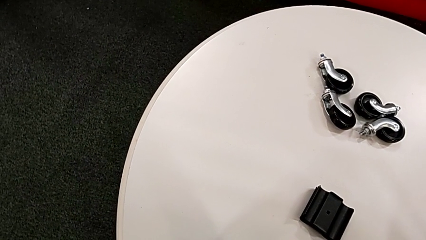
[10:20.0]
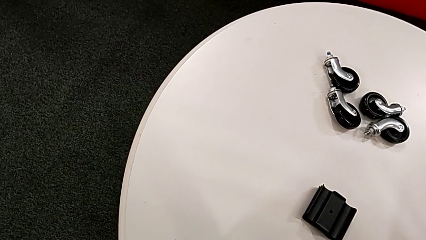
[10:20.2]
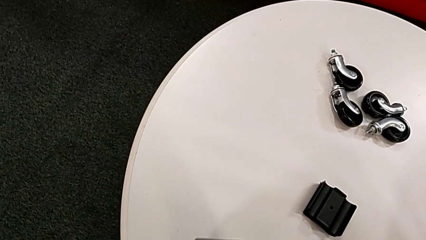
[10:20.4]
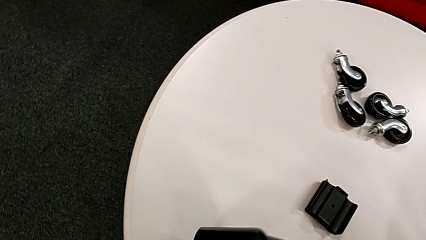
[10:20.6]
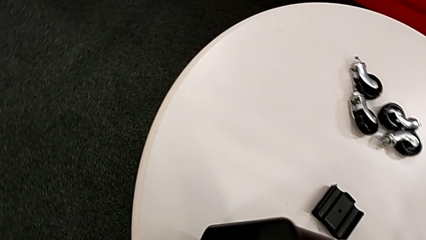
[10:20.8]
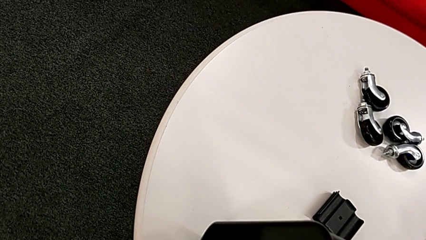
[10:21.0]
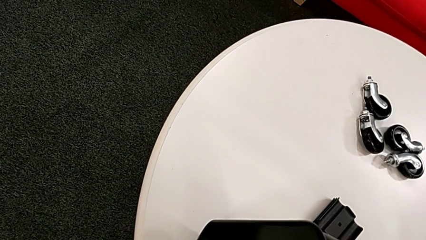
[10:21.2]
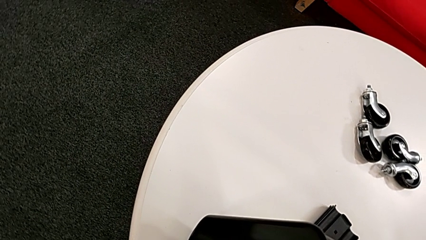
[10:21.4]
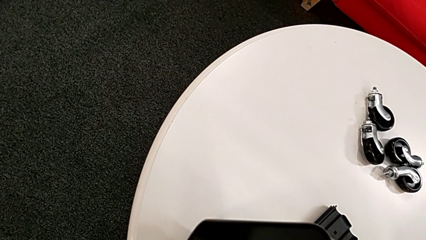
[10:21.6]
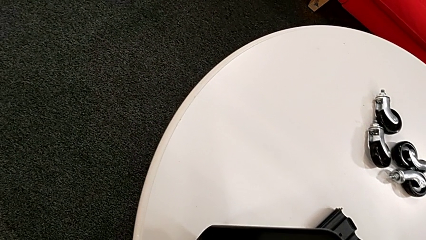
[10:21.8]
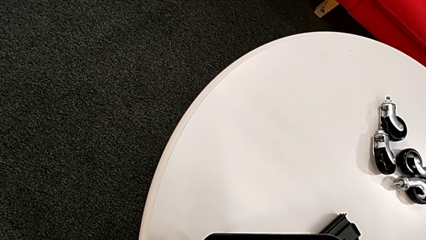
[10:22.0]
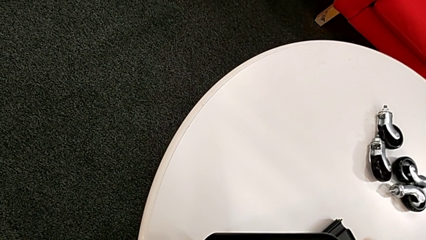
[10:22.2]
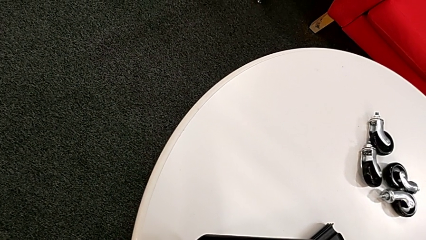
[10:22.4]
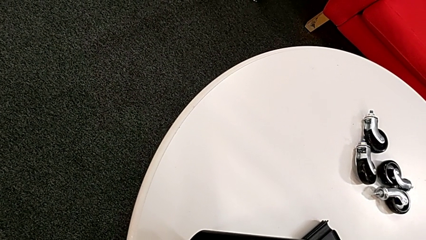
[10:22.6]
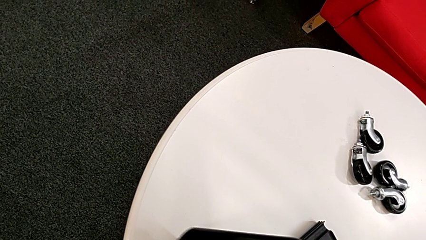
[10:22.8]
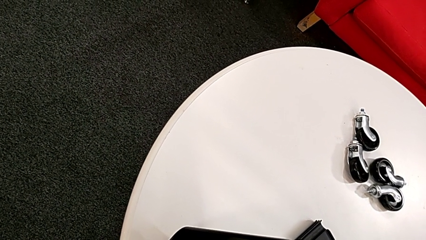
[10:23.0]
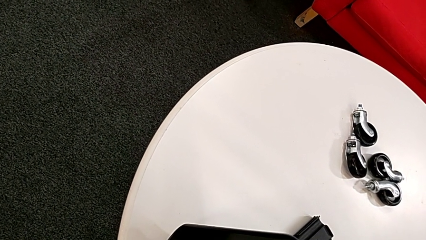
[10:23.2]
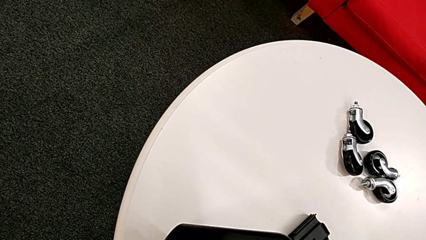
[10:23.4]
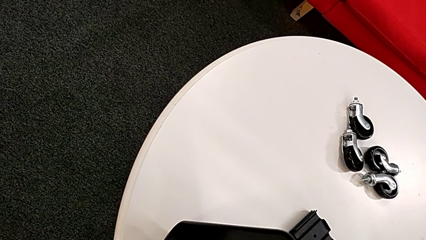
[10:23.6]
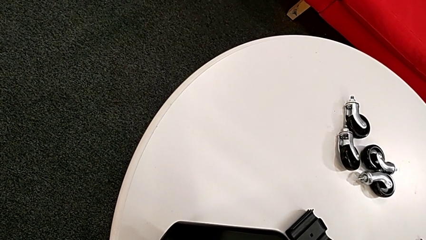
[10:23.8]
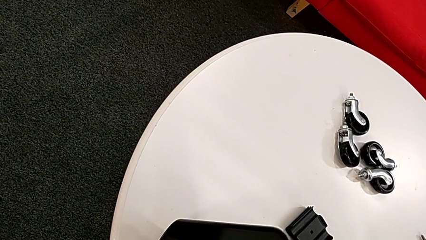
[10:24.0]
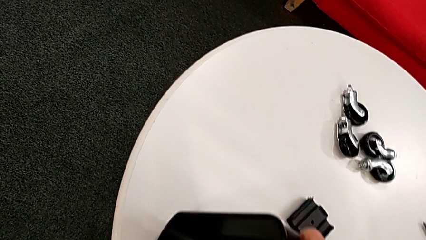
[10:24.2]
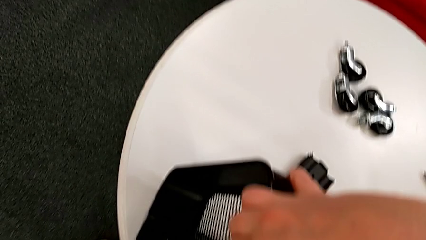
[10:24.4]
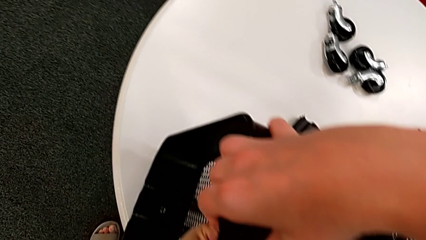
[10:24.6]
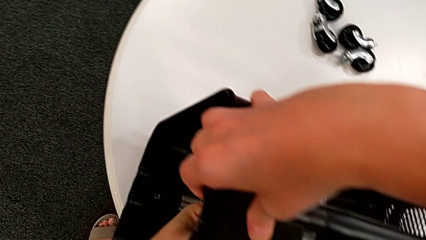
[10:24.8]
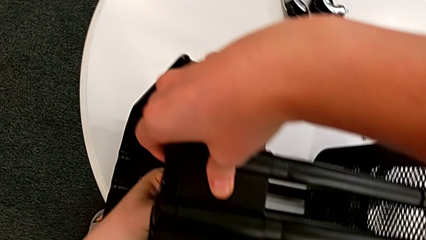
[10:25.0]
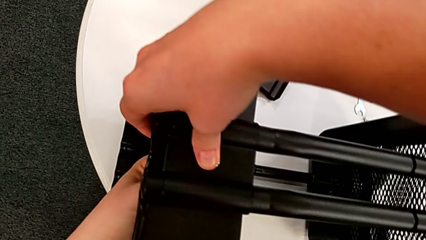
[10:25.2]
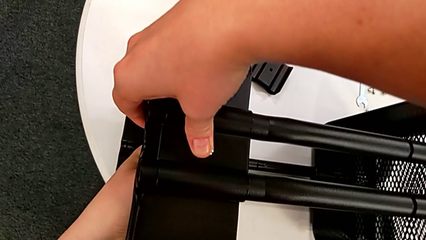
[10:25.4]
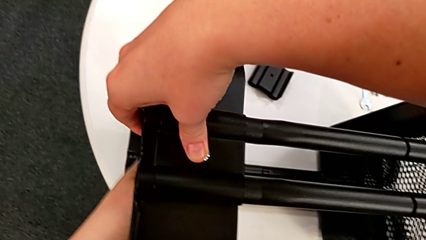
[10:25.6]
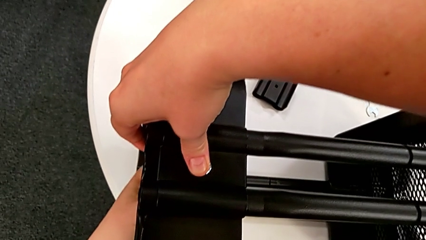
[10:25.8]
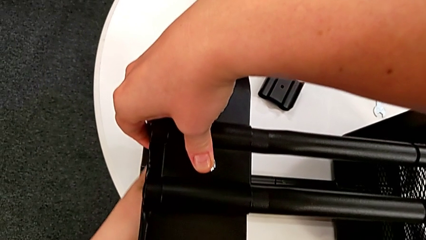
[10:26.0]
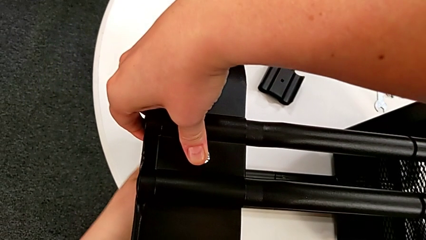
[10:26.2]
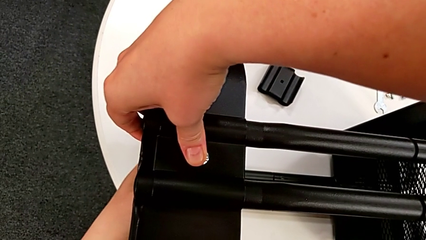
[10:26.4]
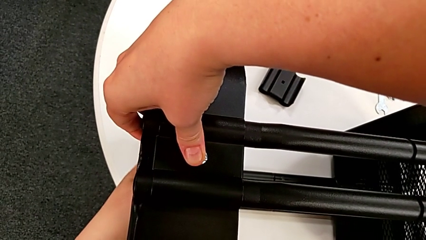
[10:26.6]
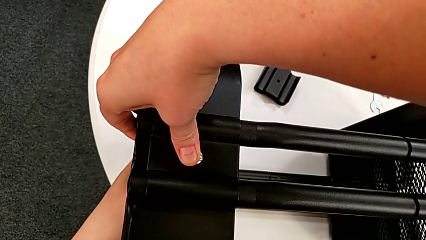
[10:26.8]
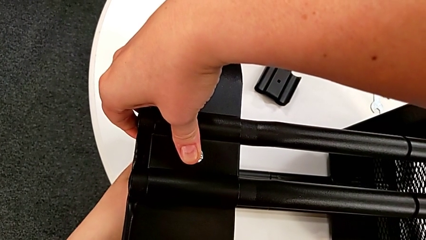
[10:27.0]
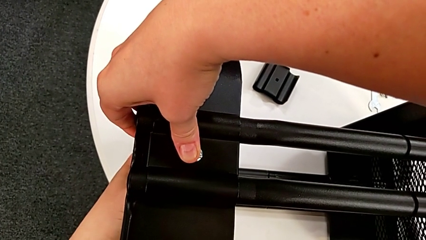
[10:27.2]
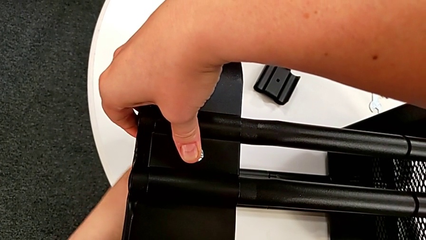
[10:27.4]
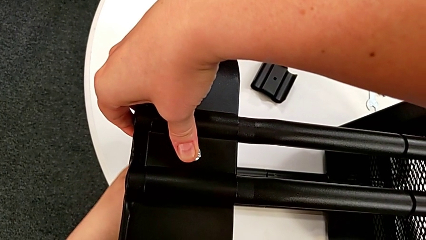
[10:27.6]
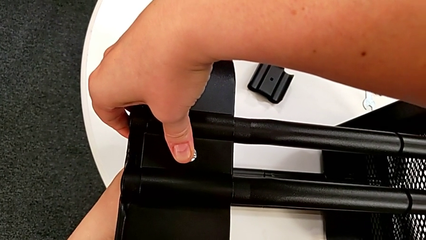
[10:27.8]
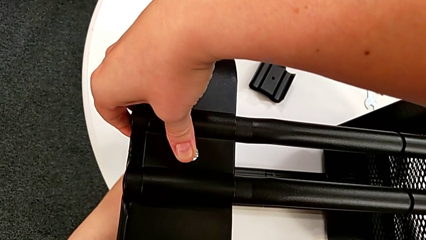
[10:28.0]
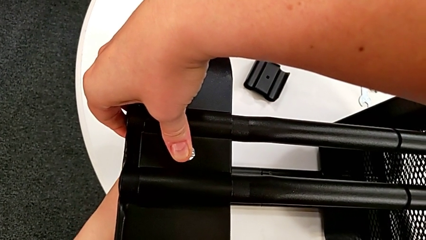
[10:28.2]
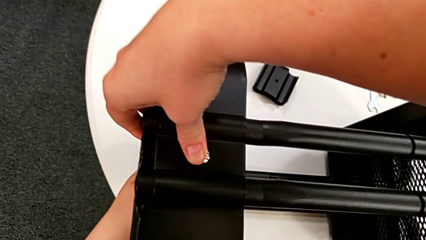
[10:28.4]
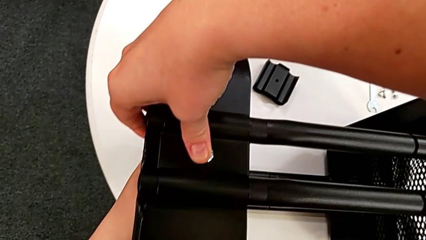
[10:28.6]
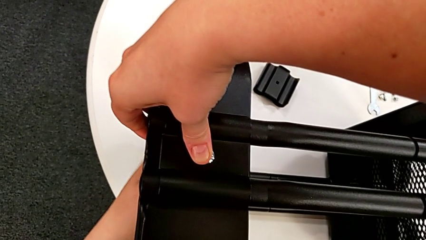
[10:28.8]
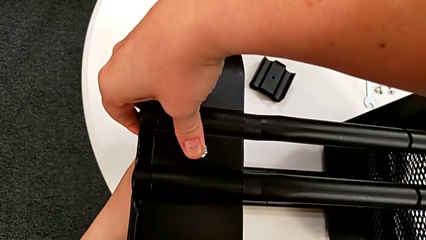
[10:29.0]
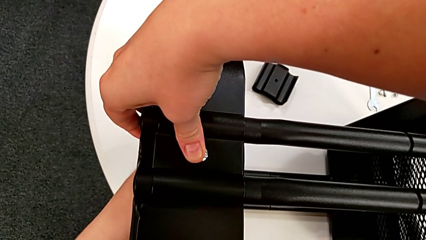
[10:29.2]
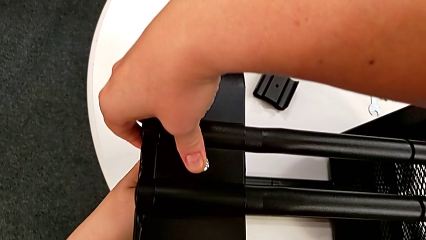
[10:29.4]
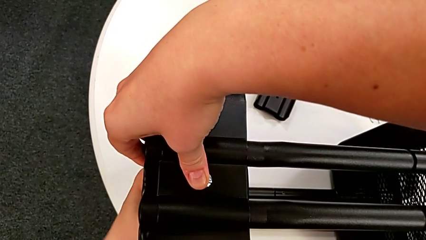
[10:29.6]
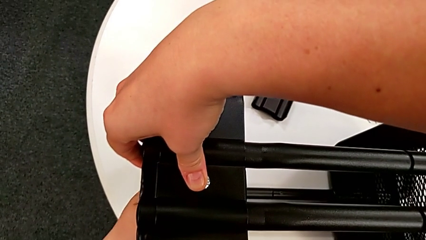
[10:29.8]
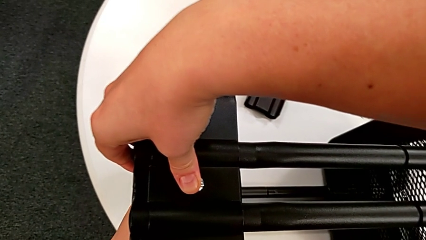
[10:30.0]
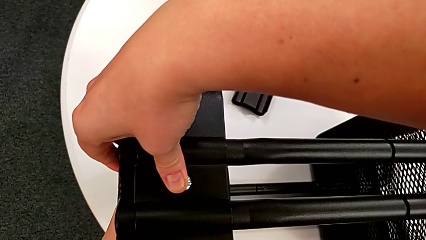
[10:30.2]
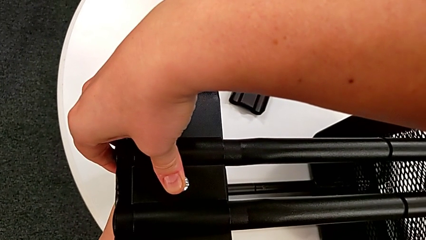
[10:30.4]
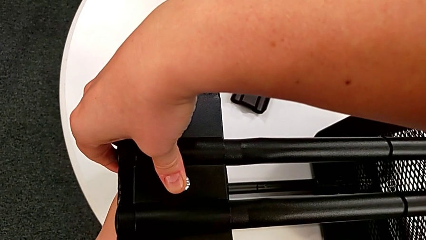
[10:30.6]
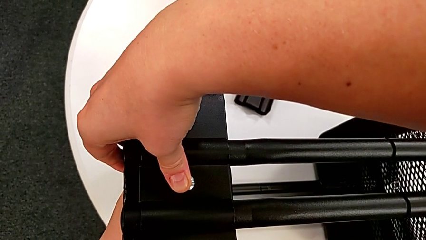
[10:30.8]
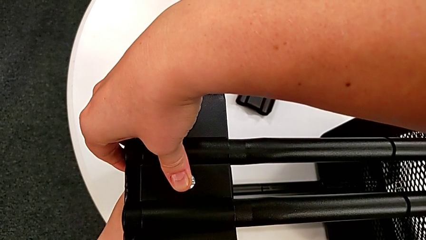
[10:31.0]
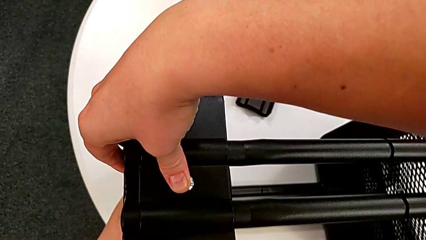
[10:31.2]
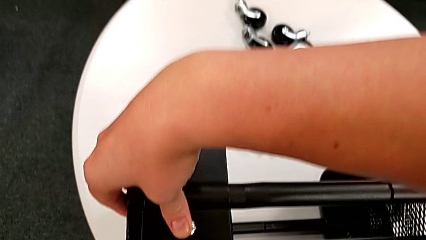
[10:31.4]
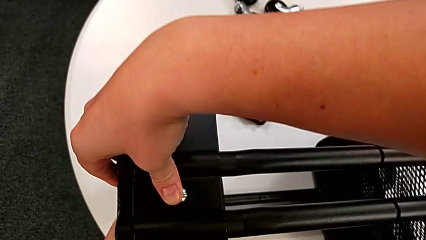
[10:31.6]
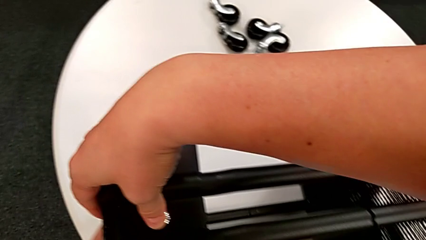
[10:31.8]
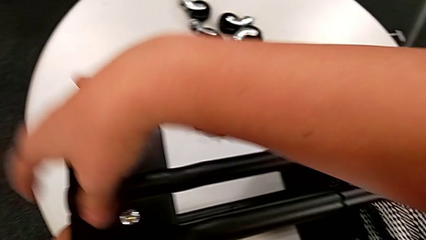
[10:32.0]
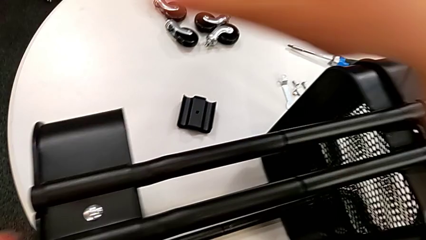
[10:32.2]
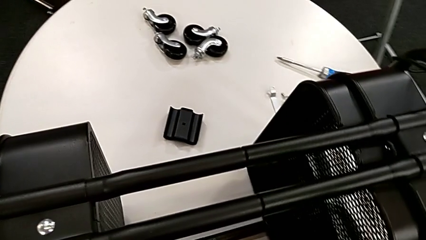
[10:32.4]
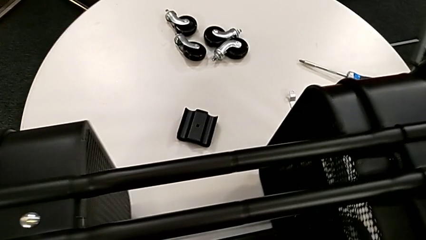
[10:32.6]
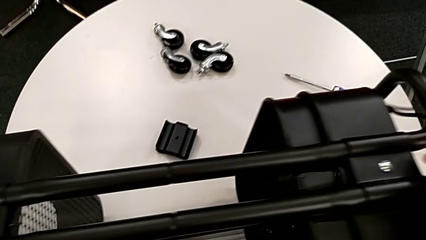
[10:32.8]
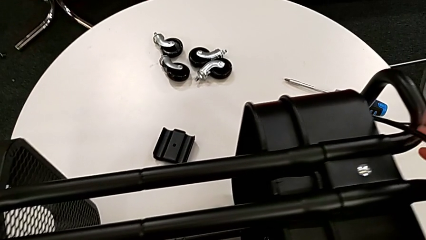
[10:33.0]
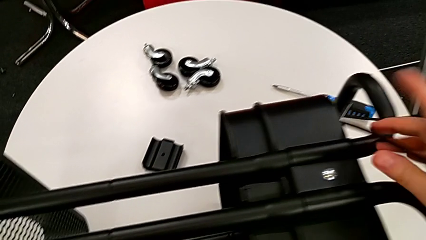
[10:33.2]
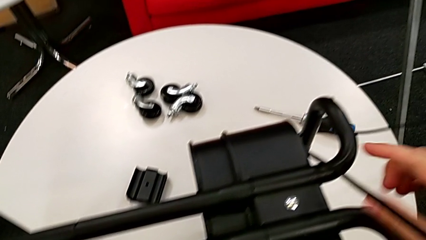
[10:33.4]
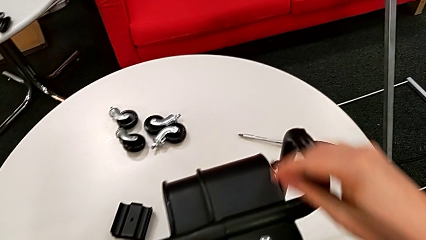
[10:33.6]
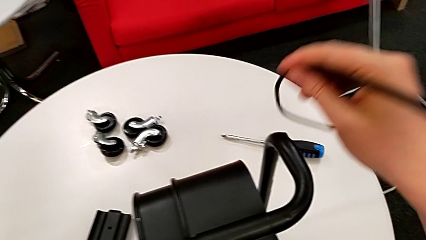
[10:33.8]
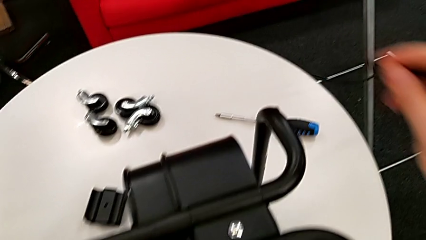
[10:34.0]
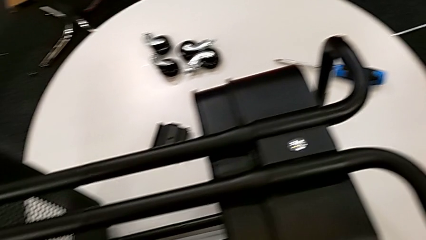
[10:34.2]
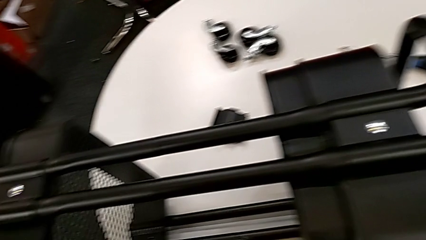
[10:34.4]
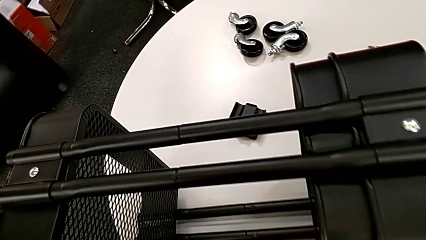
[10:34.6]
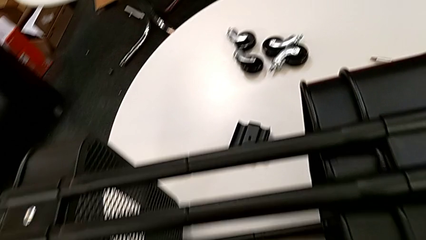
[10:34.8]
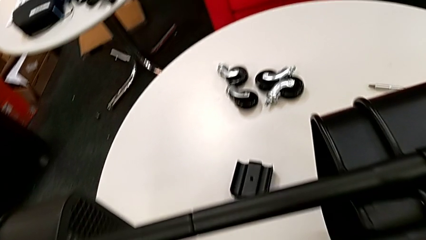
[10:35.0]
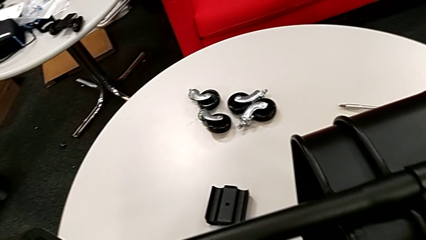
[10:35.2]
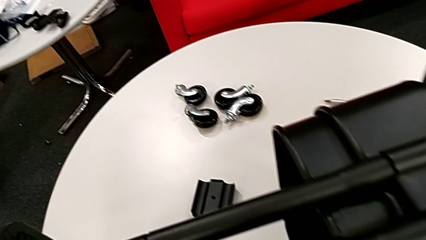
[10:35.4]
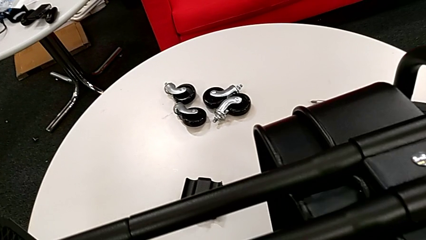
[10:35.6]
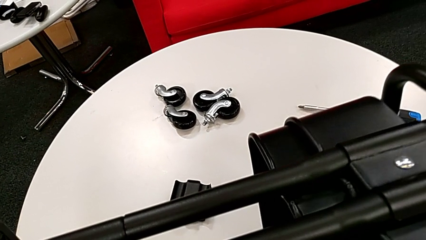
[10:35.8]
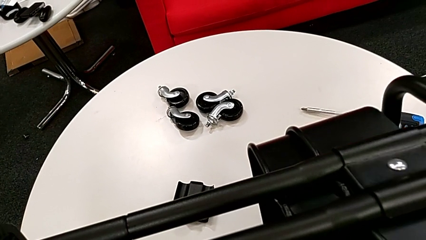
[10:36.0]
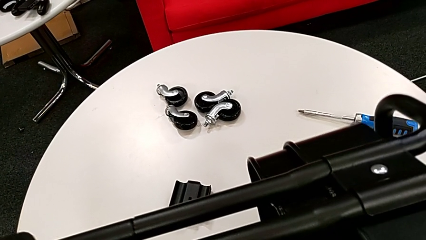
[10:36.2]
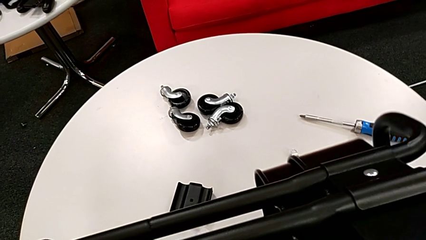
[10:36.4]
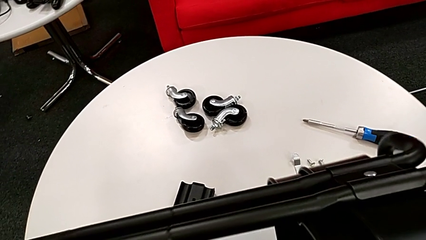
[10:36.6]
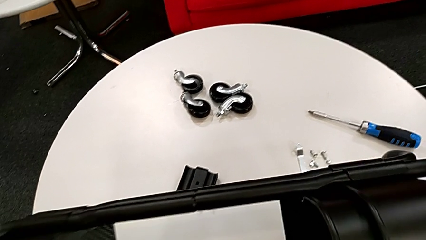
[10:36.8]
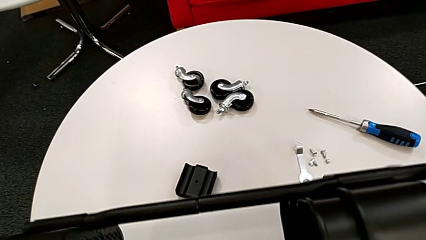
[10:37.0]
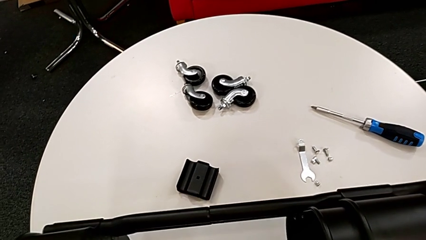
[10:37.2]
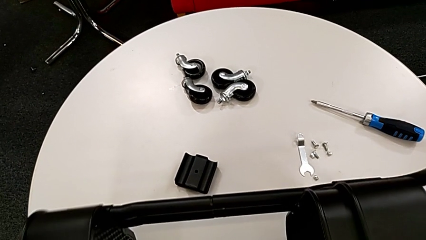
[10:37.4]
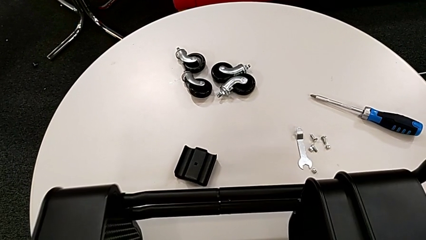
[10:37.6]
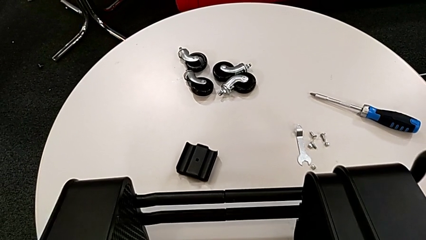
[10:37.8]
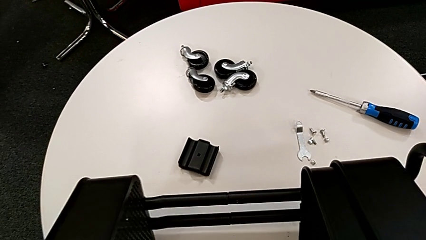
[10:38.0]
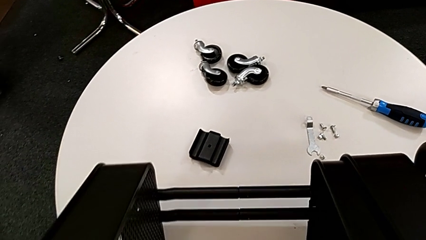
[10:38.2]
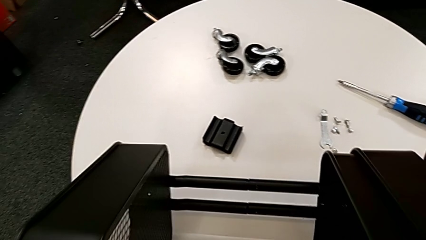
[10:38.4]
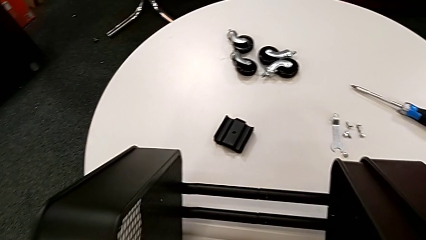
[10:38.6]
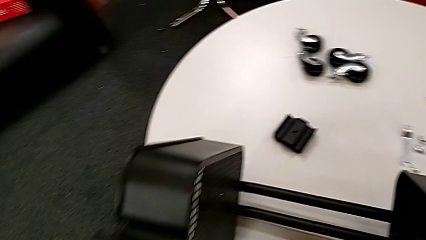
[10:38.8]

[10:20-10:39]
The camera wearer is assembling the brackets of the top tray.
